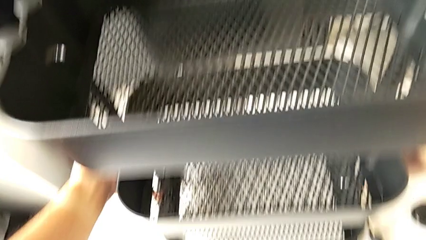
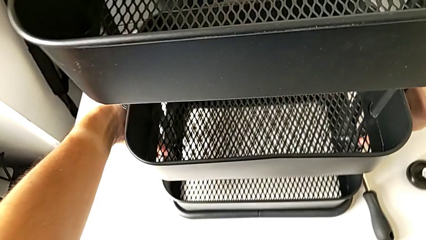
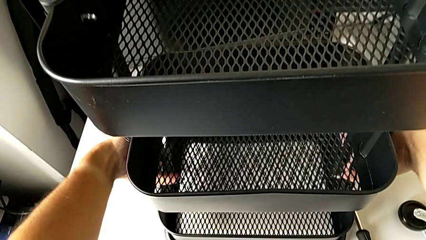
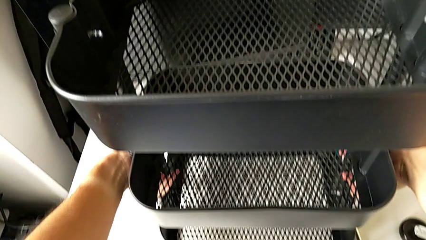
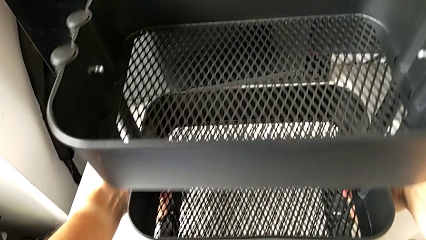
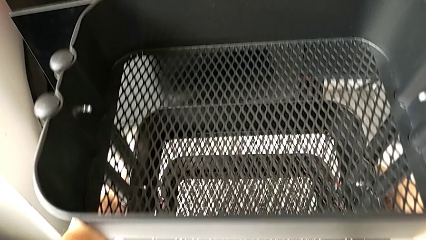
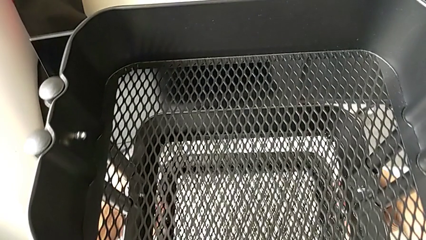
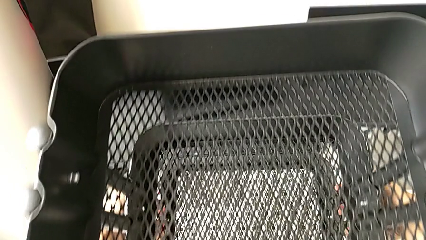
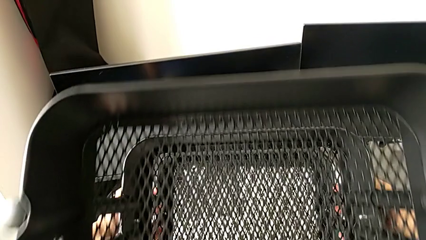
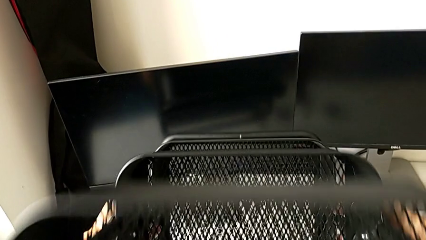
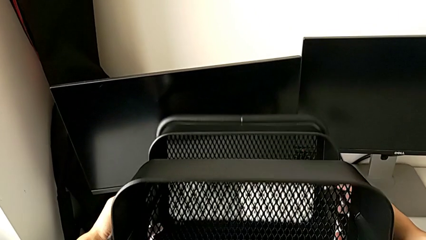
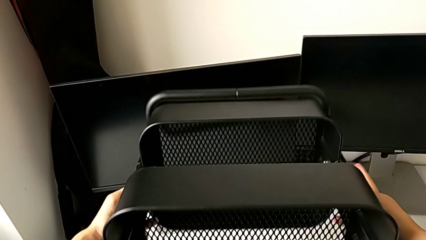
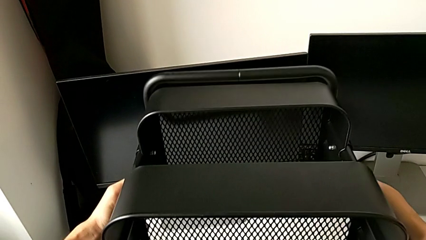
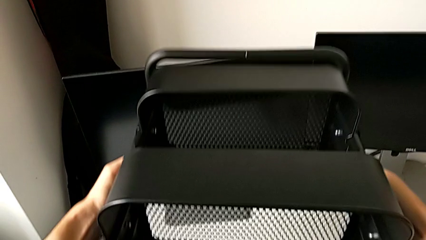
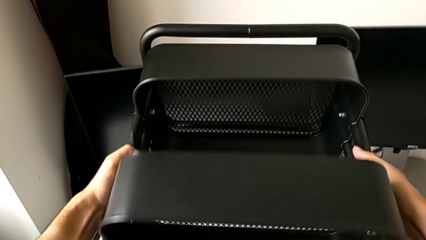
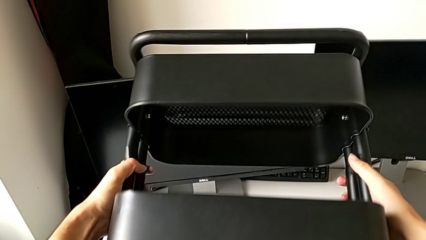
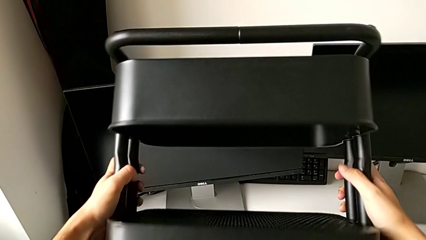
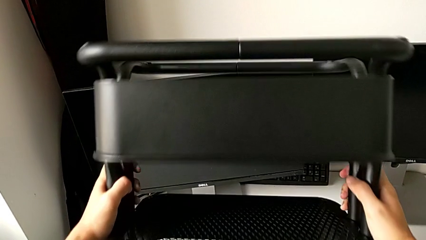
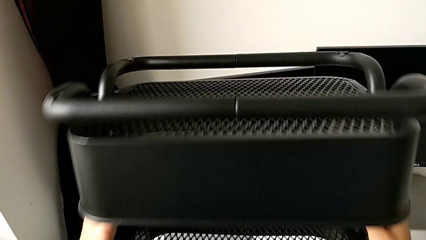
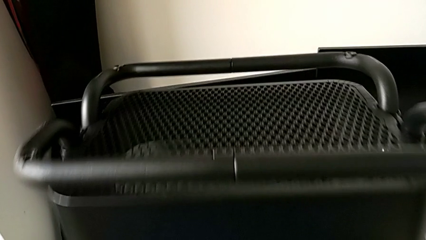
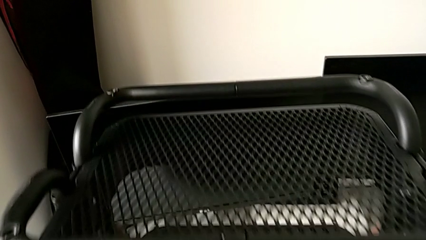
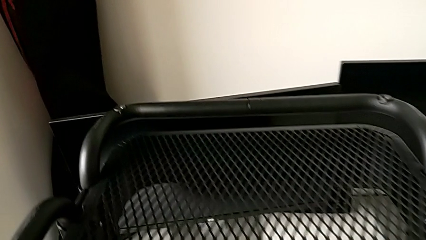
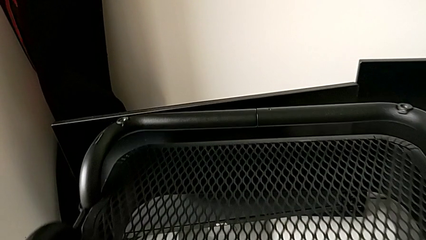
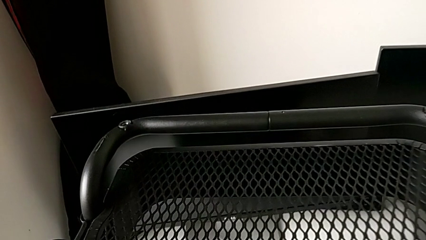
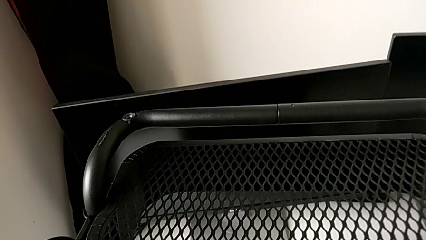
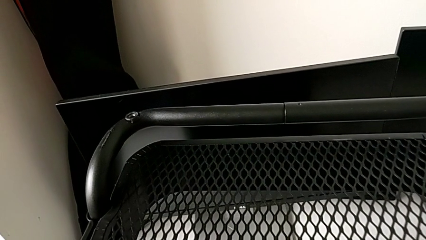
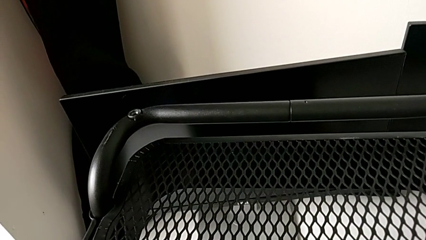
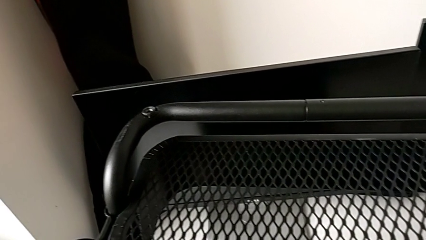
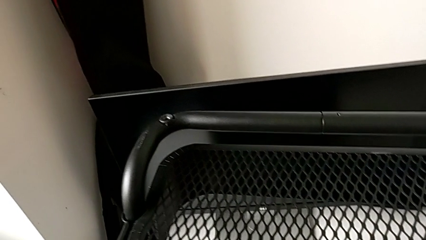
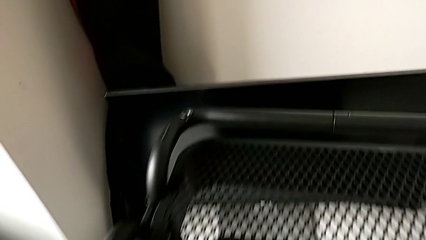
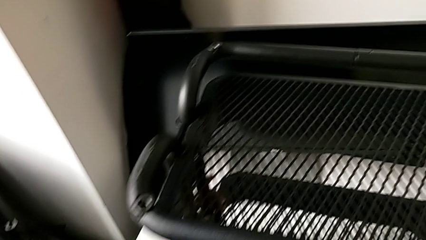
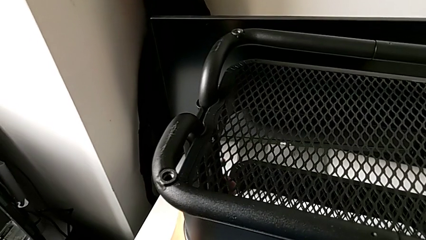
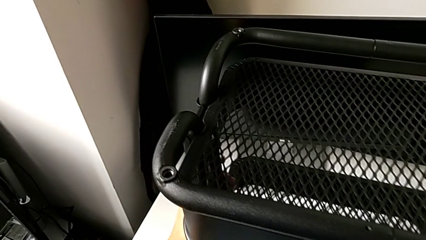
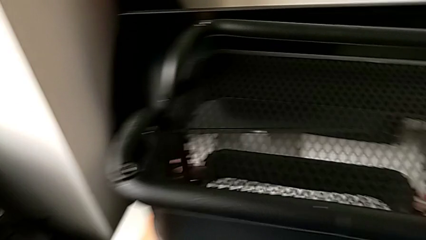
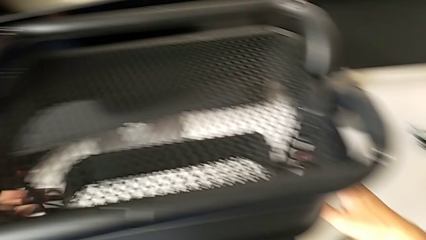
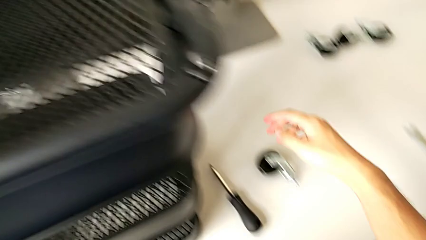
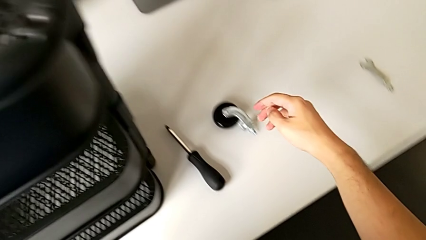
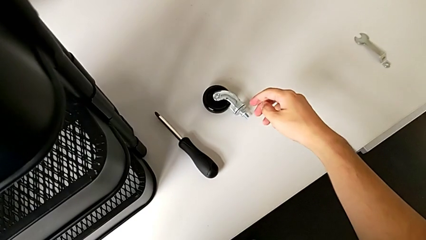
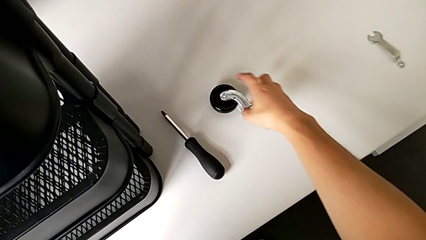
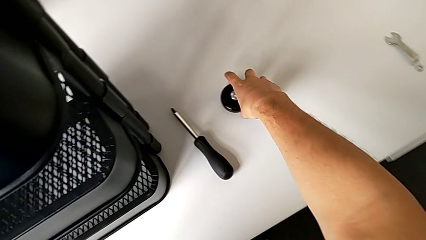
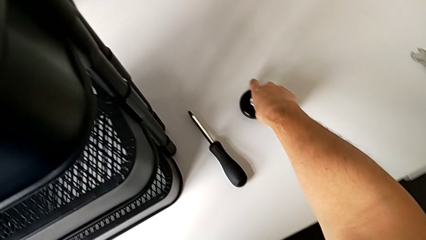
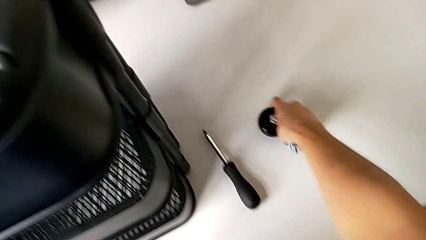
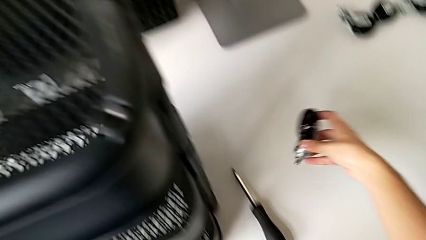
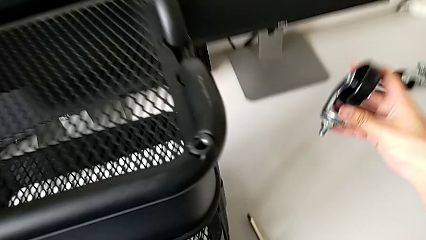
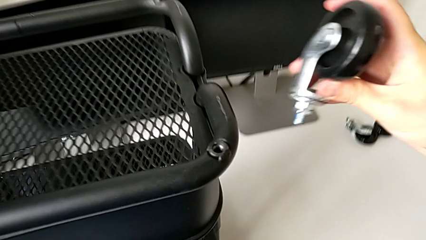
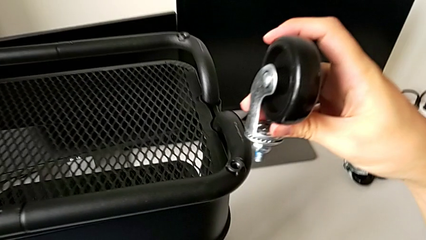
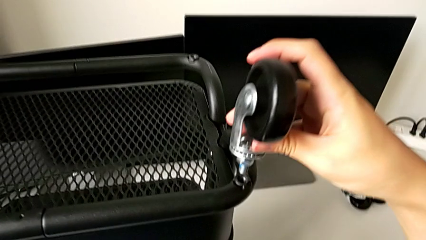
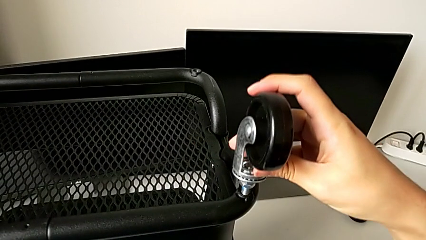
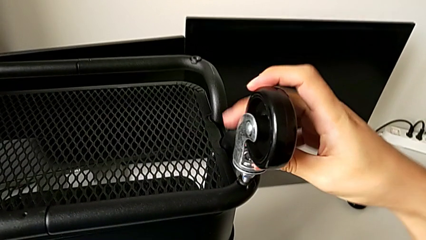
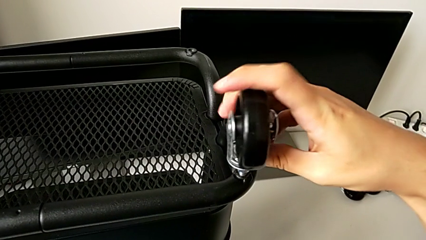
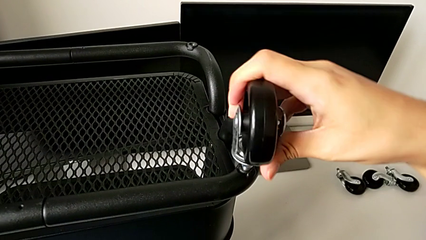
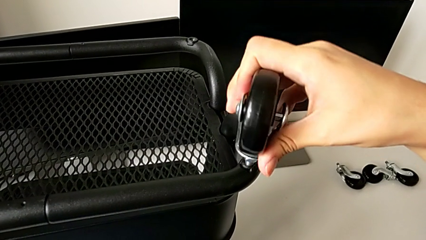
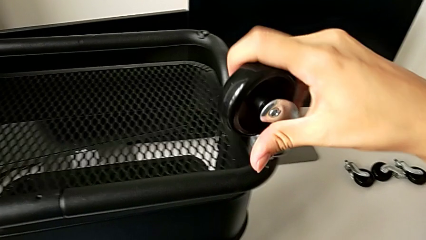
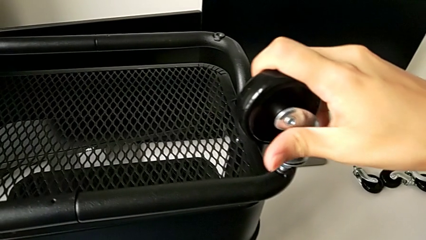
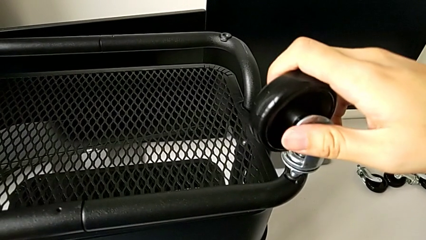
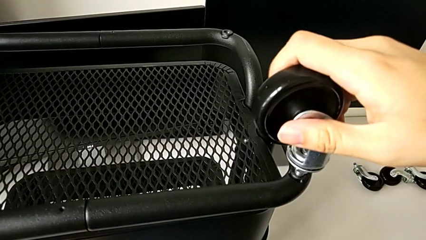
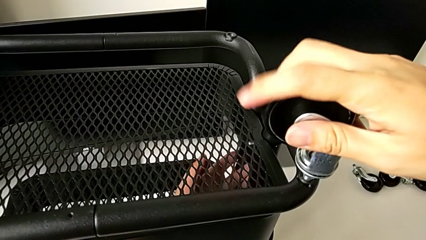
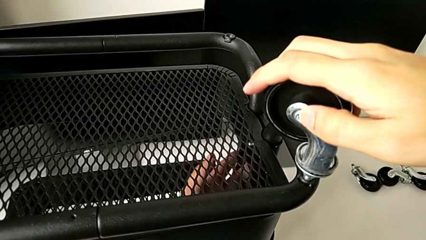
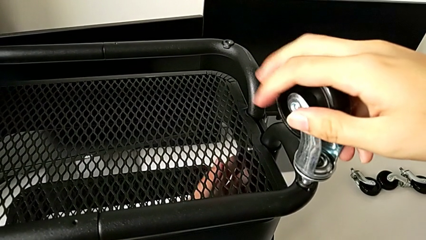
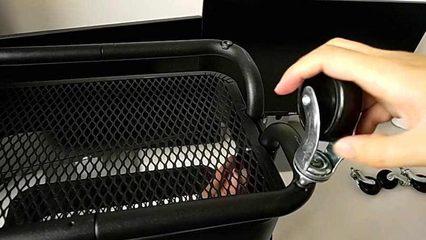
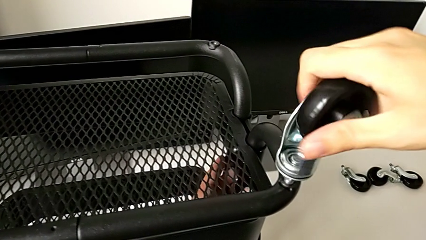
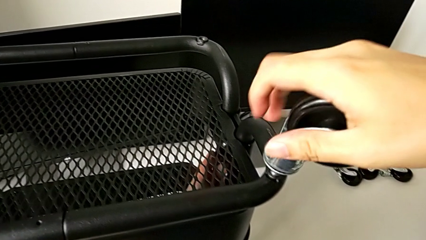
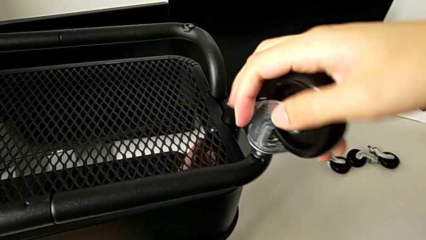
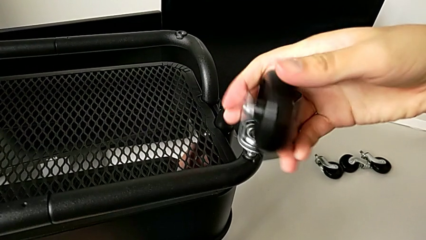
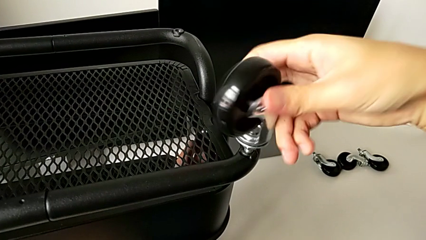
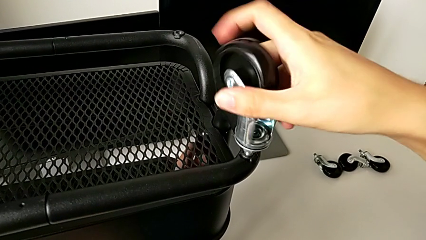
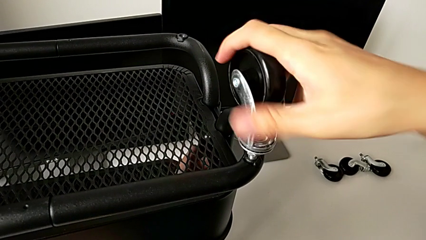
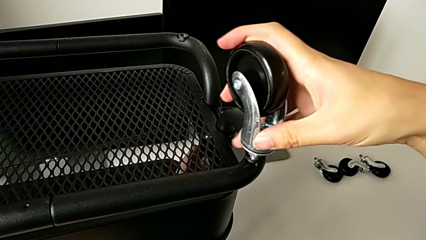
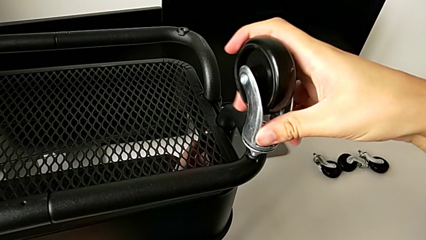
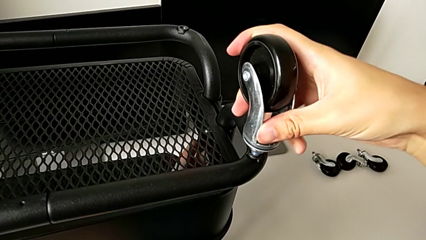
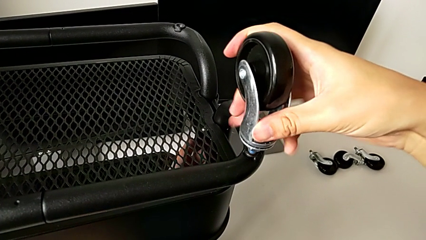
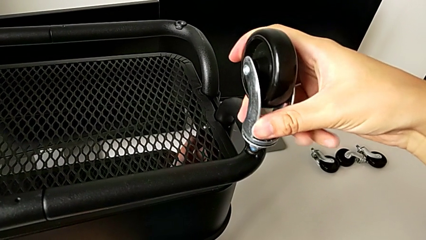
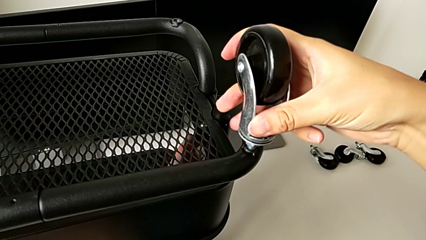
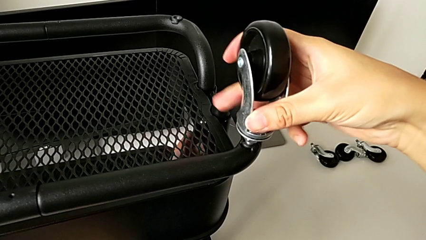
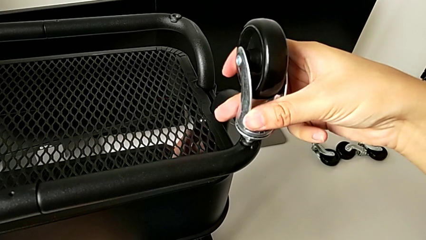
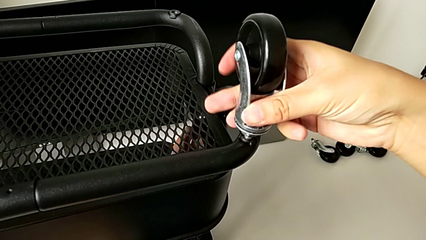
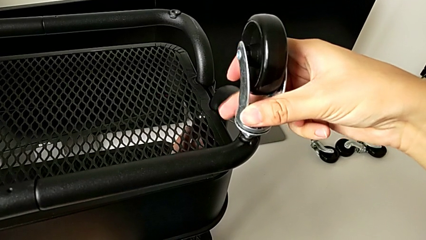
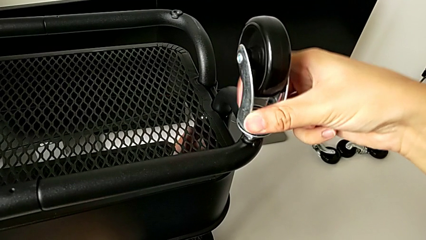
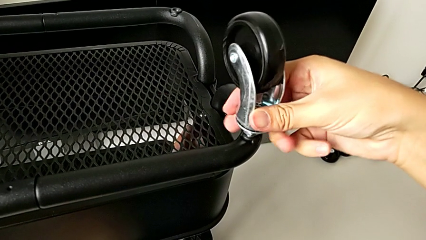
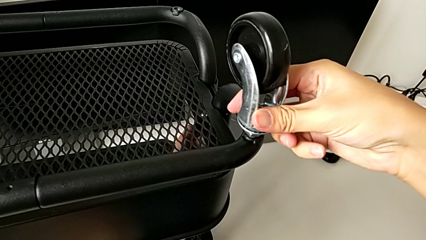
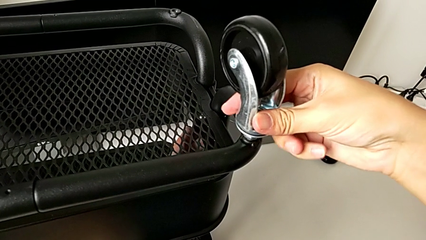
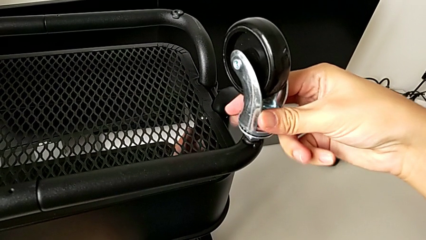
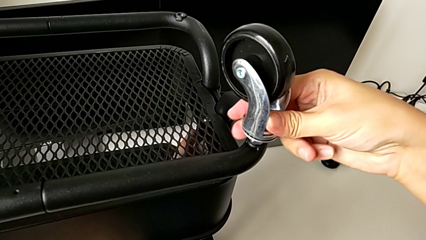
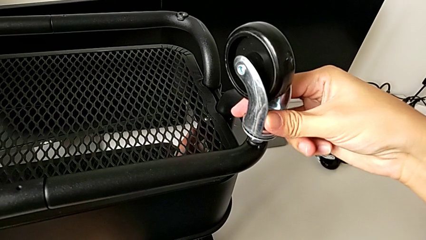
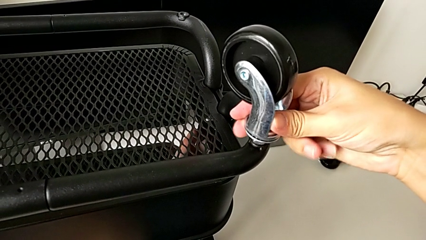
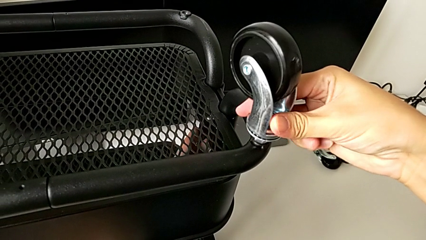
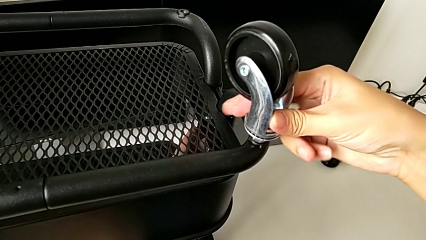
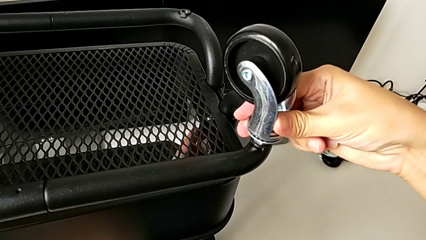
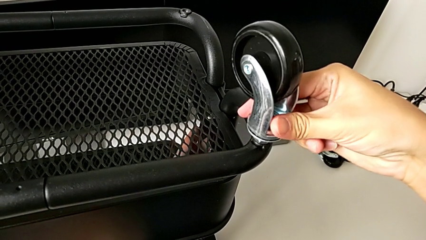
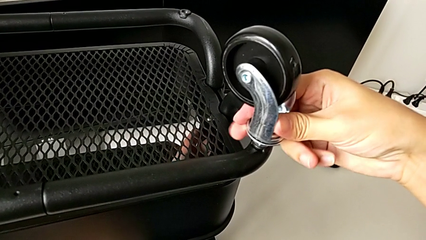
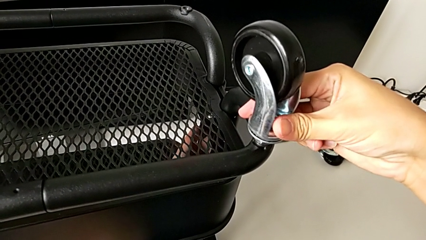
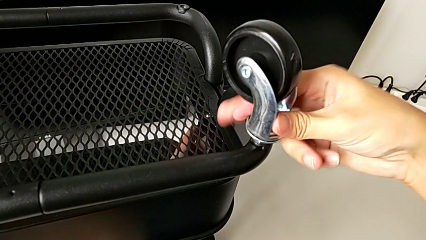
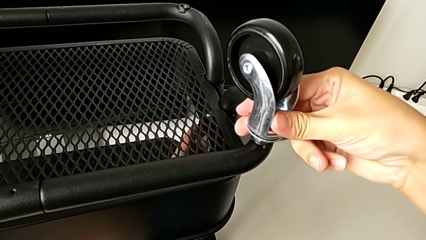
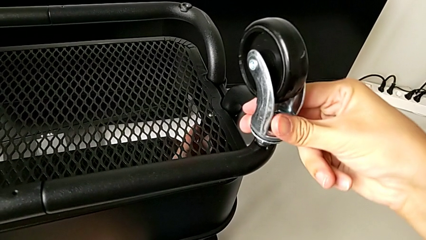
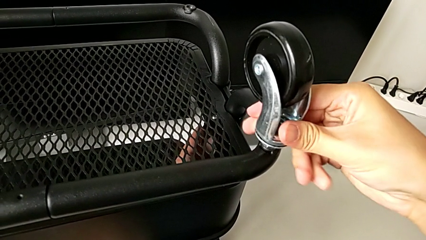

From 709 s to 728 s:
The camera wearer is assembling the wheels.
